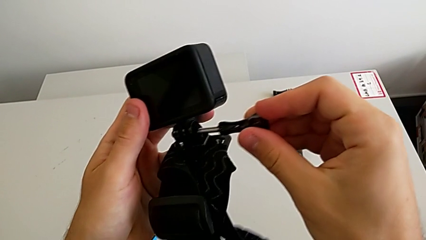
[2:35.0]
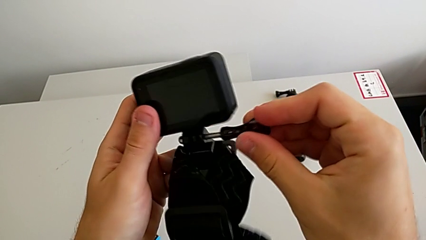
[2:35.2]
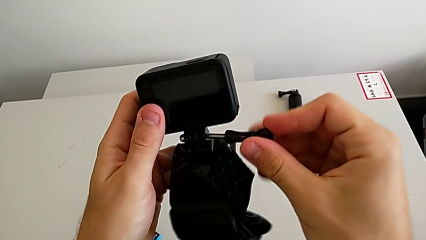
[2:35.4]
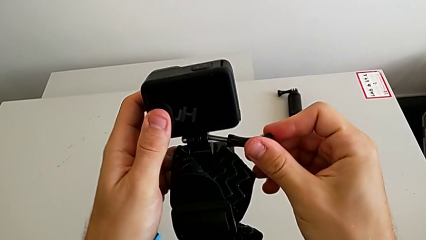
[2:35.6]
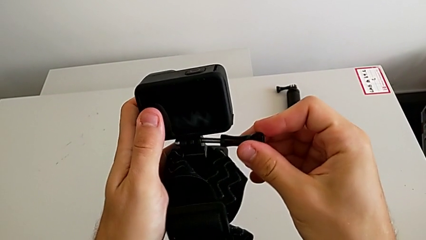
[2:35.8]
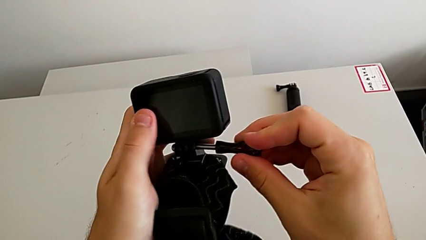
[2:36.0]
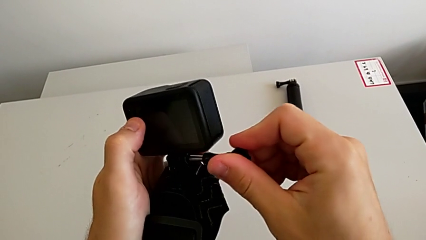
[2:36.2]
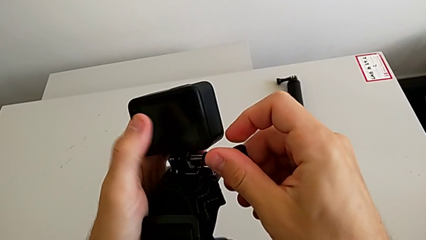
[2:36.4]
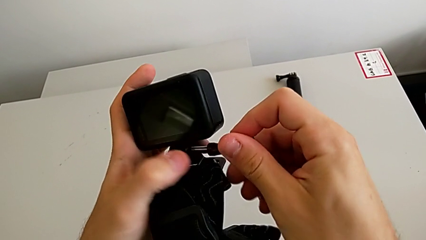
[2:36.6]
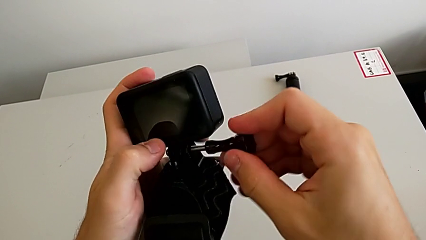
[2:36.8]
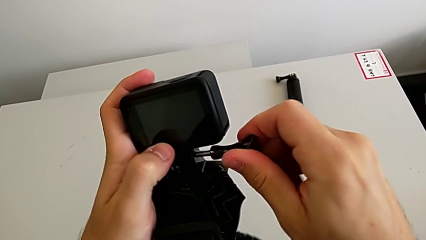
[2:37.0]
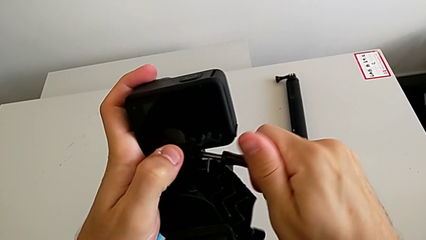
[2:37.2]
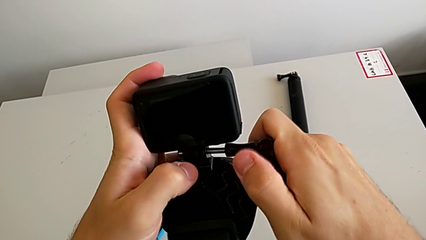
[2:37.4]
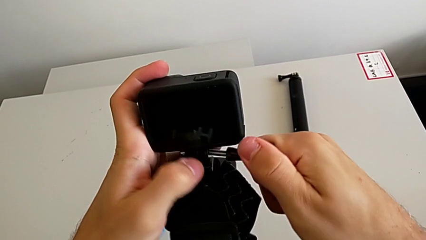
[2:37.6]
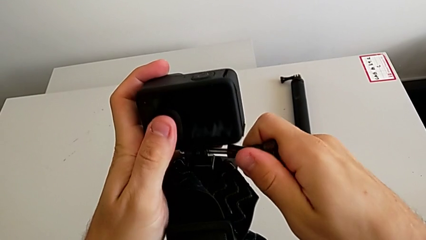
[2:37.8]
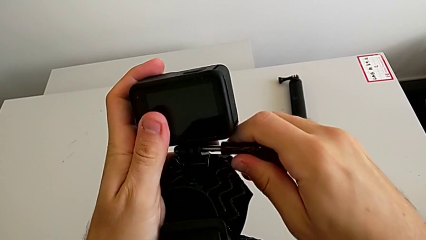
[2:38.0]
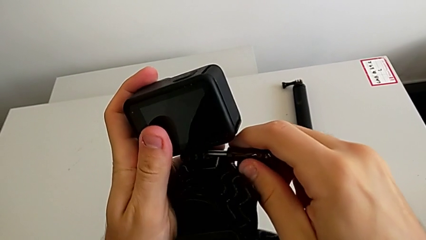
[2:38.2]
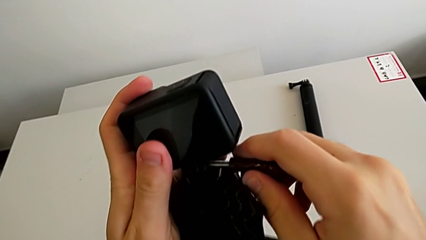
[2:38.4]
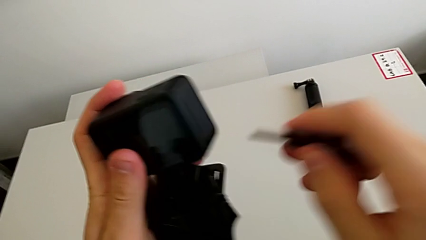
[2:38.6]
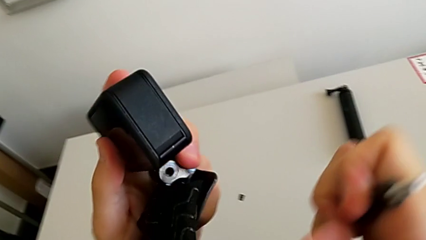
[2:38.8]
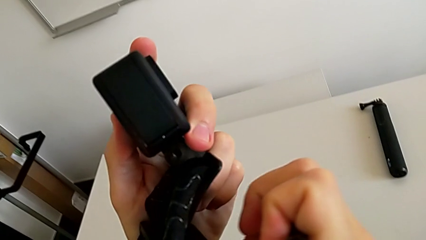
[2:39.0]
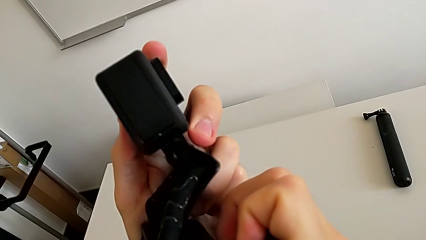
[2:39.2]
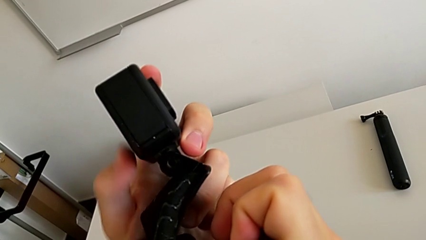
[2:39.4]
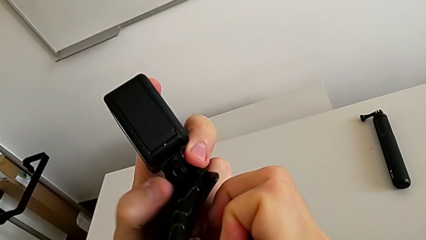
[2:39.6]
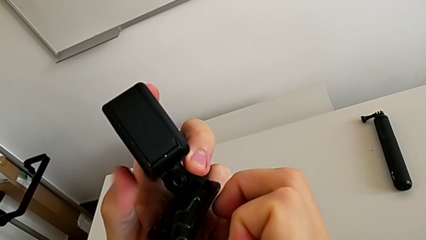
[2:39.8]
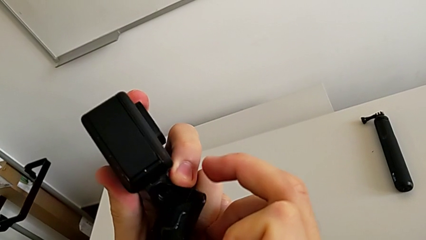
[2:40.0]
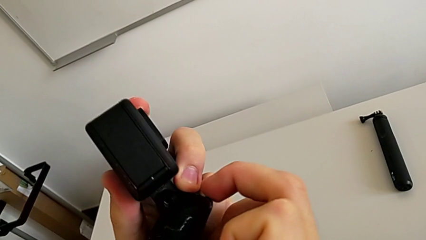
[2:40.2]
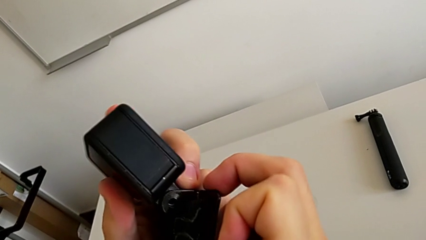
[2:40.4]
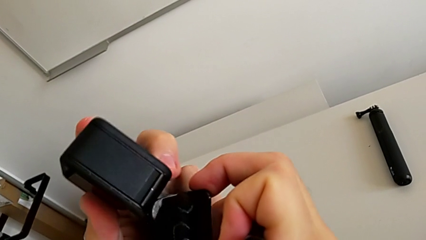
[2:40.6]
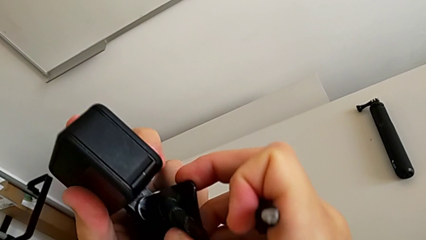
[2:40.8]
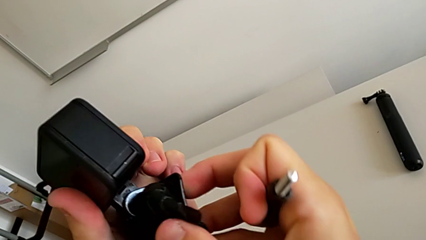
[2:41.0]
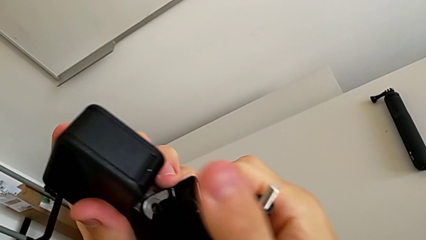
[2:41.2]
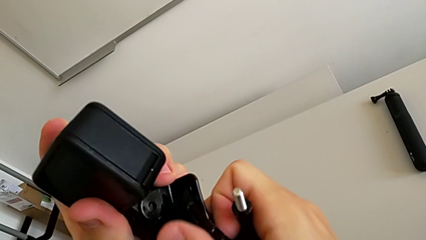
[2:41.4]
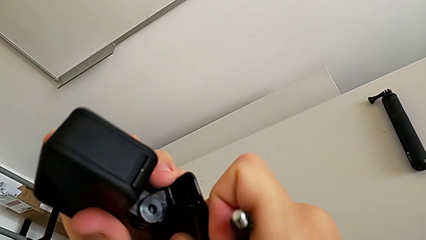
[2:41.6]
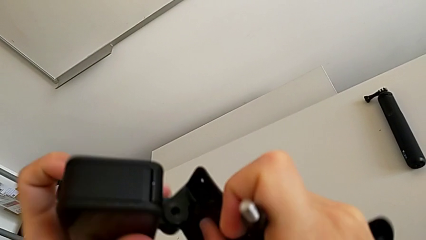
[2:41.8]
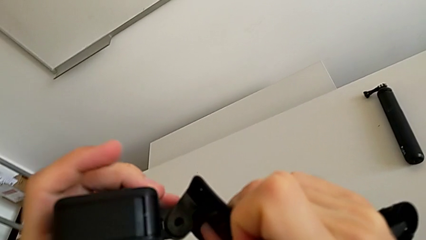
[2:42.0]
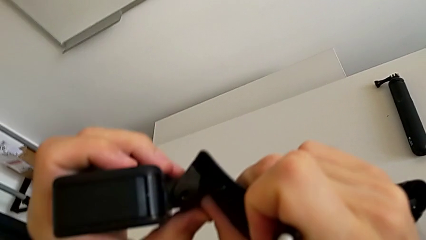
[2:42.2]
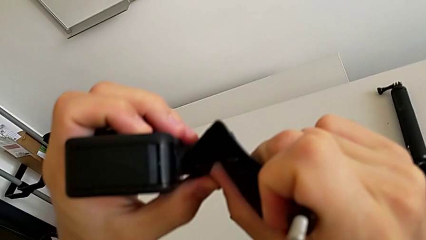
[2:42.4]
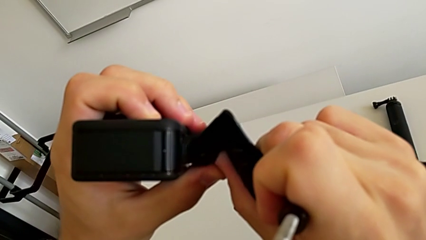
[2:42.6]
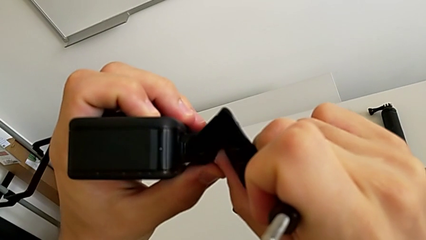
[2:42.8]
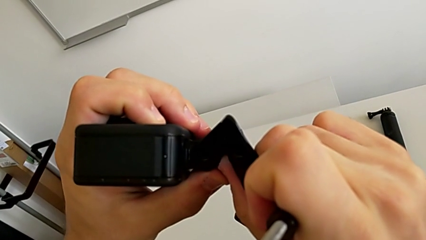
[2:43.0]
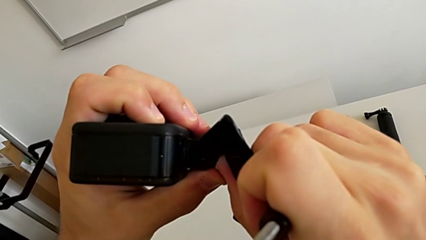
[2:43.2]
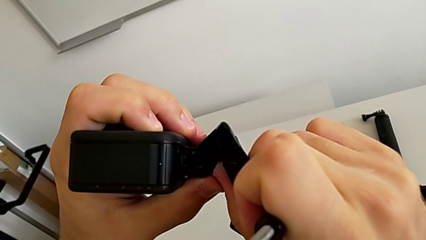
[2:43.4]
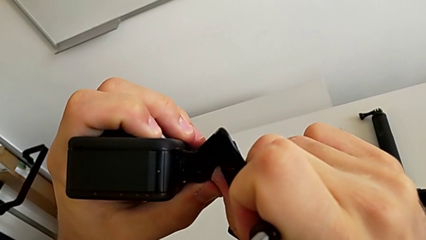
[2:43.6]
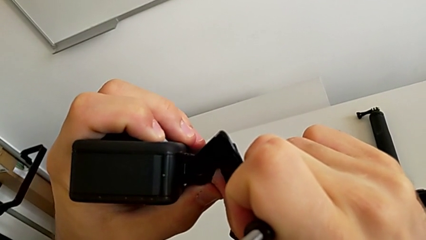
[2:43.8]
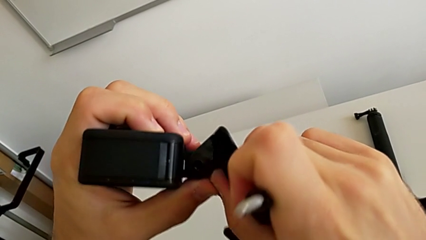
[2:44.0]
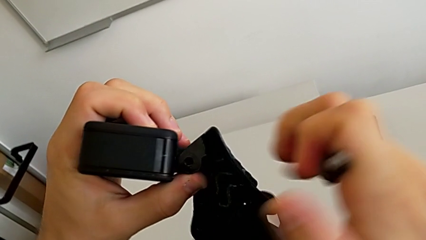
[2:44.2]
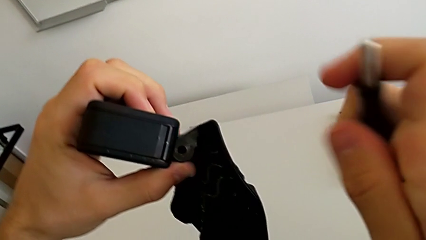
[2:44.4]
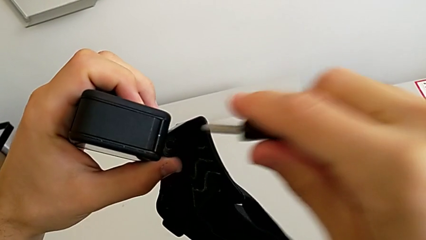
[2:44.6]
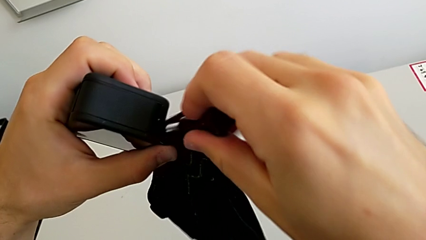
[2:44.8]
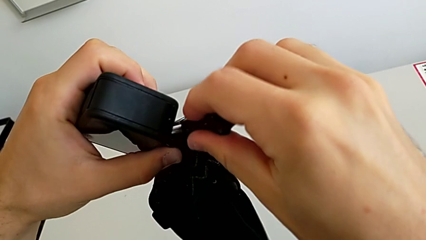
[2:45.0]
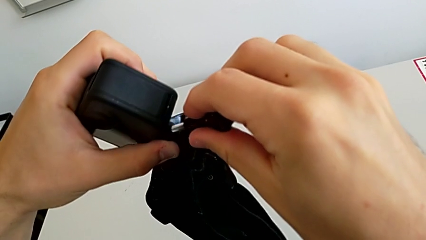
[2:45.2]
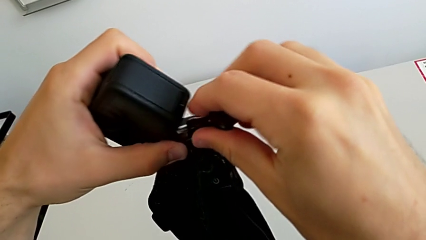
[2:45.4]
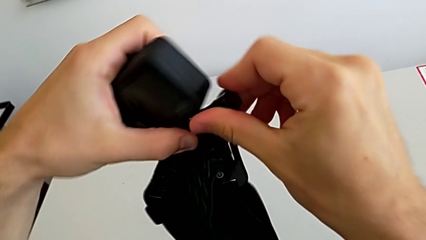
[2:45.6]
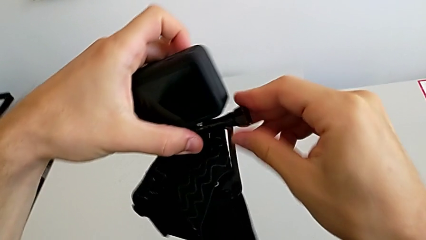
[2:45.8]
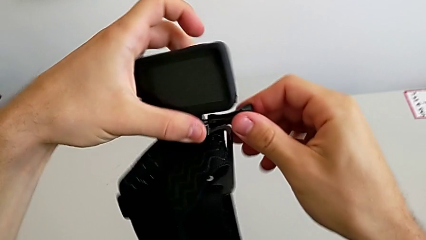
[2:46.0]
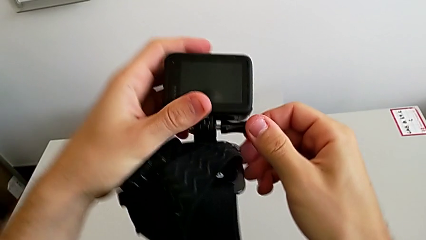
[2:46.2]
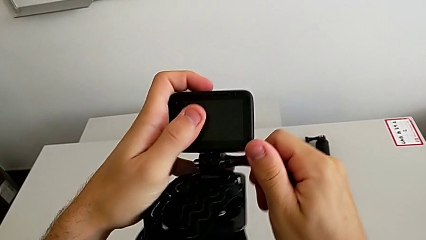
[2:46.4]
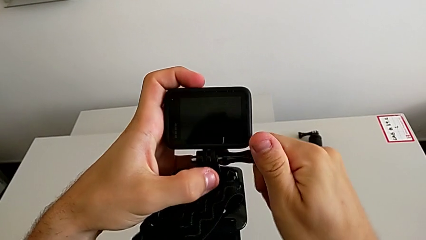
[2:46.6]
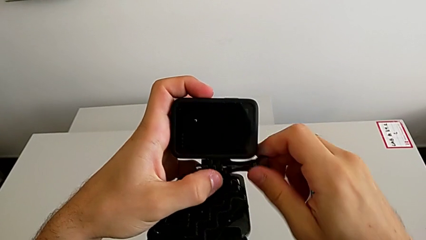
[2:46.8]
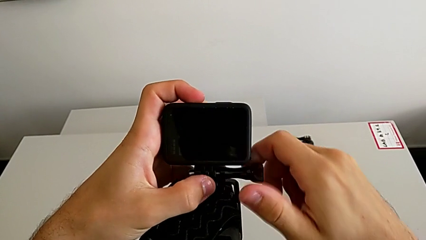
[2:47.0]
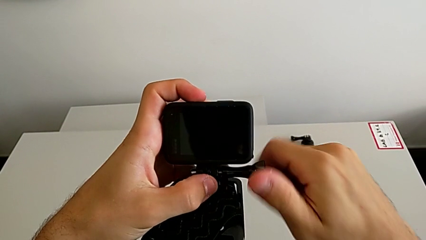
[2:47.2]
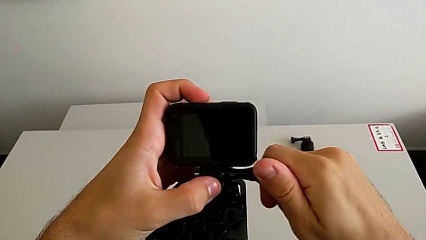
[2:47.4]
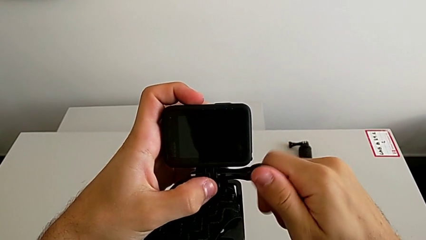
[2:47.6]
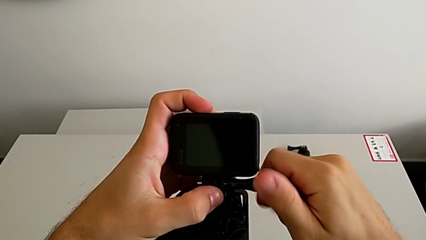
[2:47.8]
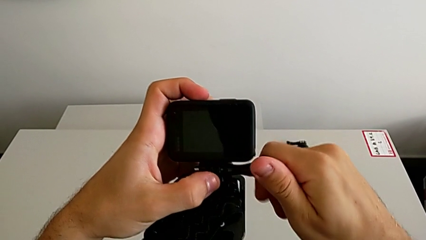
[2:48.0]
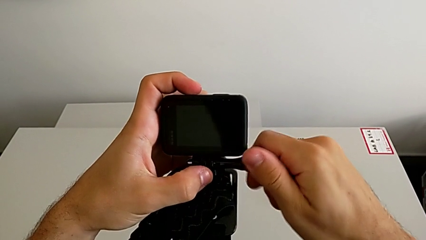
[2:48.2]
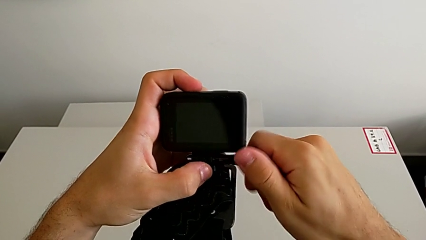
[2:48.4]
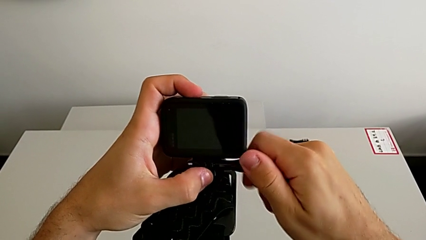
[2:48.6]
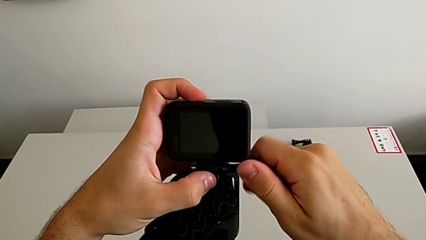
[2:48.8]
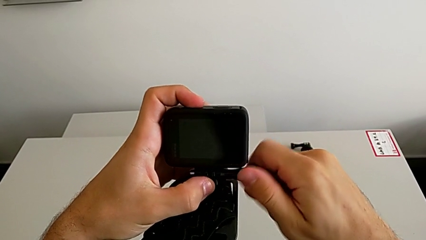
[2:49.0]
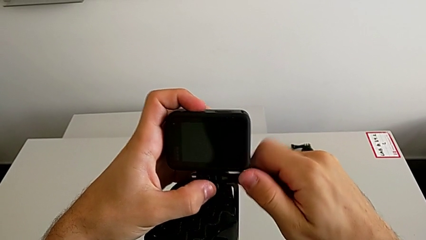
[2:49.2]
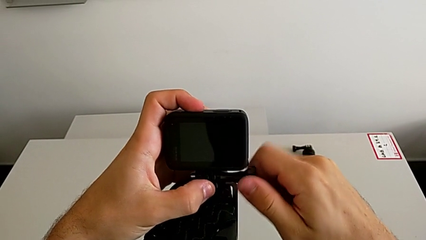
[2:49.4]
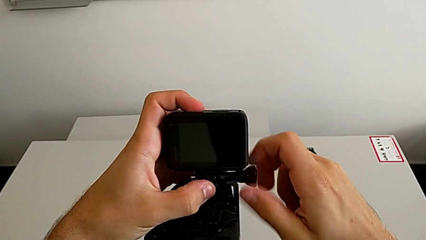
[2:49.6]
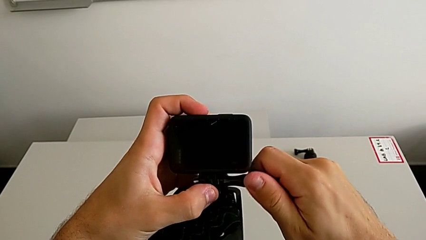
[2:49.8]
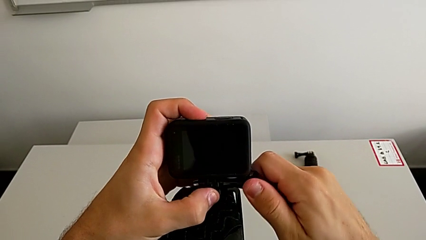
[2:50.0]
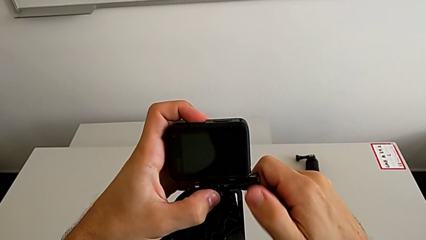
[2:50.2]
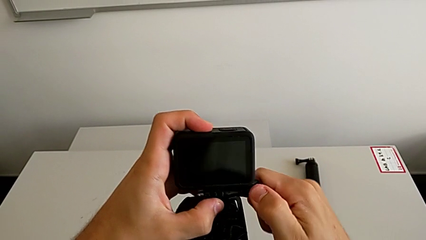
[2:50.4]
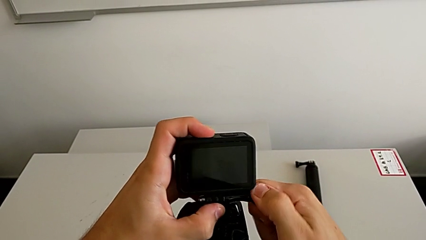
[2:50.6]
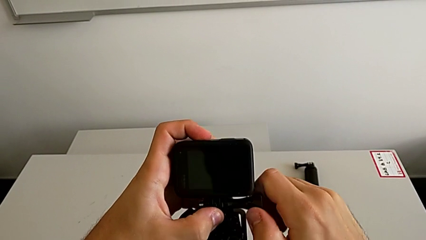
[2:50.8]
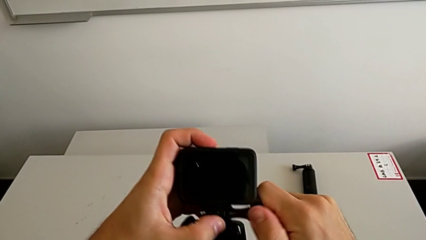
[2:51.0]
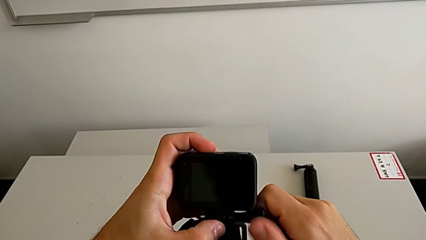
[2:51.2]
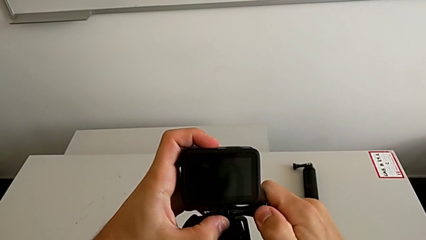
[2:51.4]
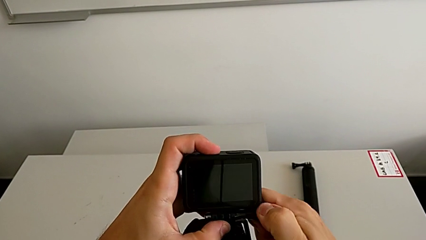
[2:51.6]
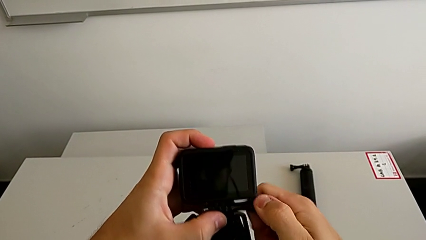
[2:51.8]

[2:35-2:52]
The camera wearer is attaching the strip to the GoPro. They screw the screw, align the GoPro and screw the screw.
